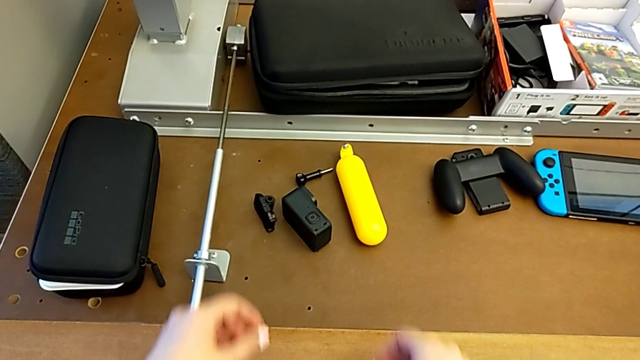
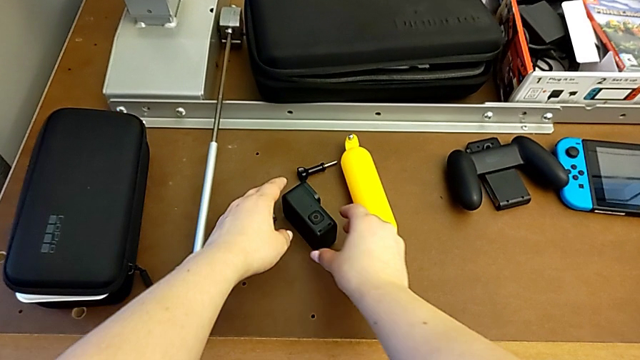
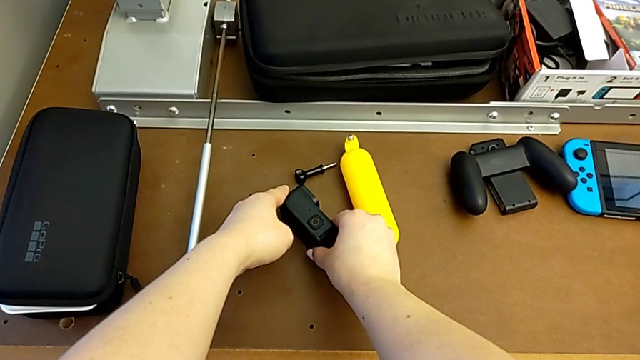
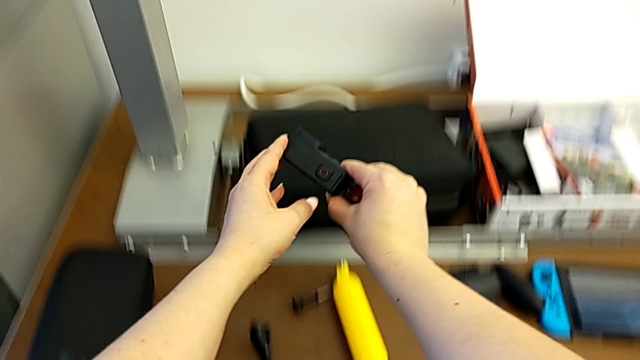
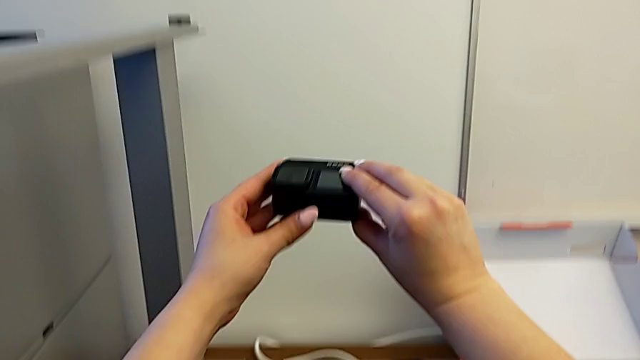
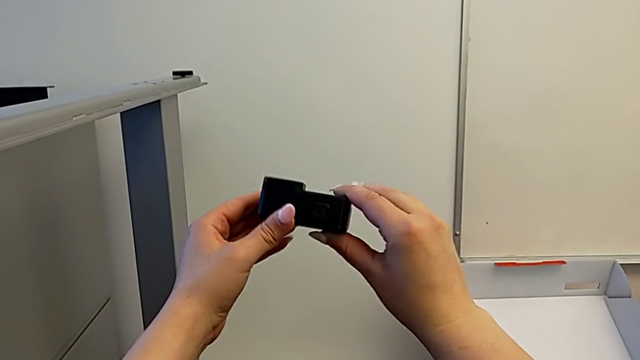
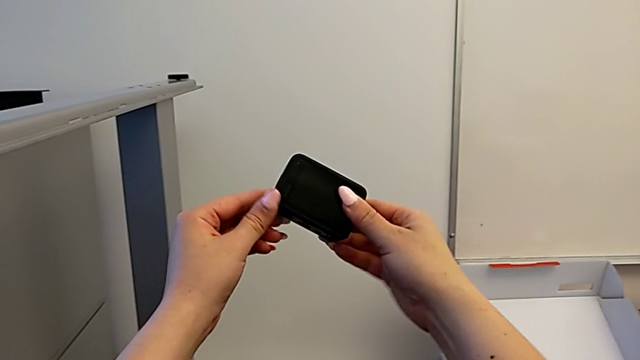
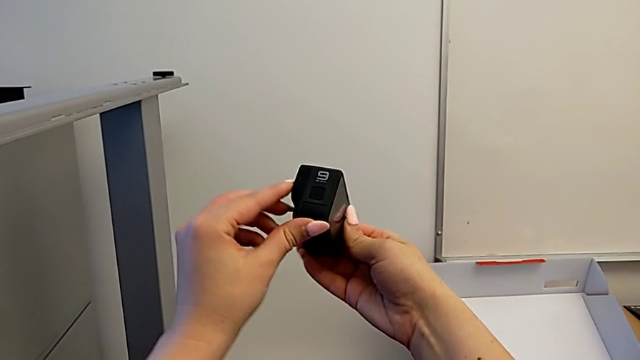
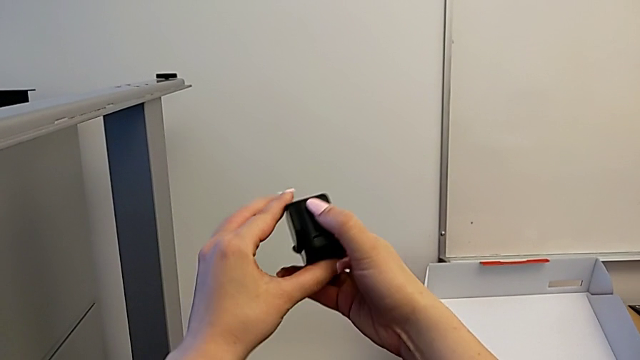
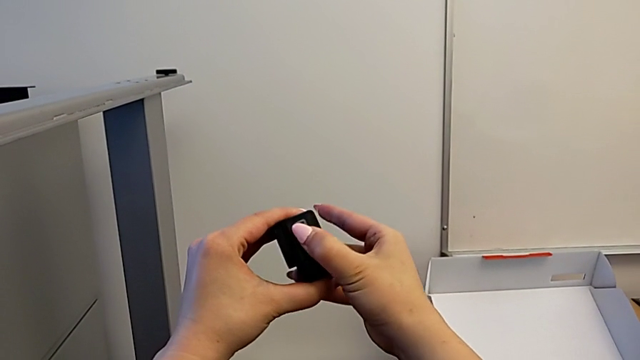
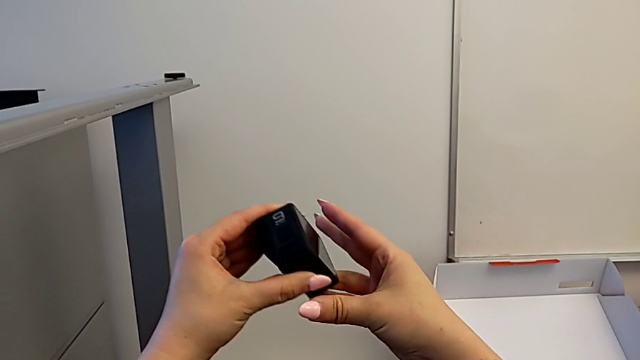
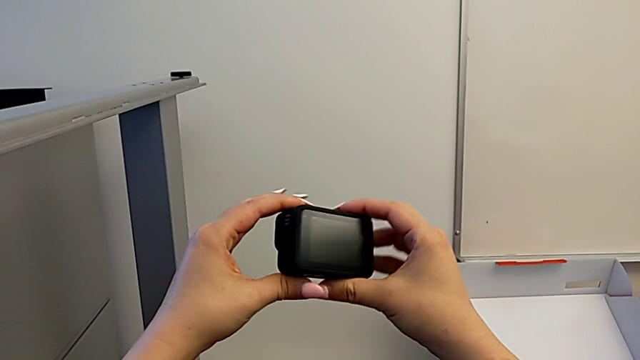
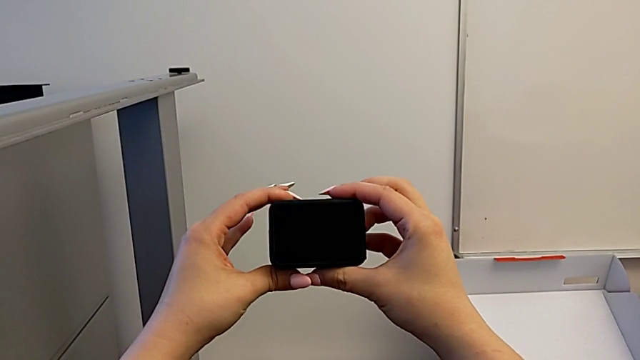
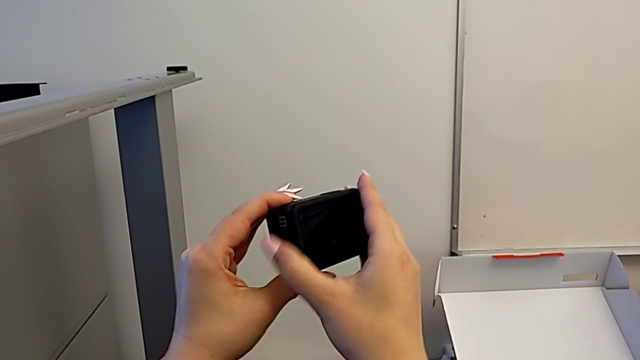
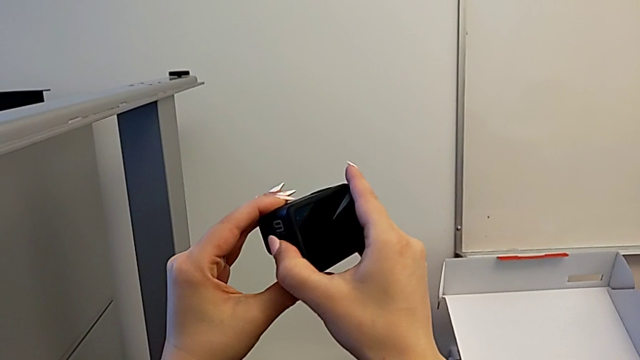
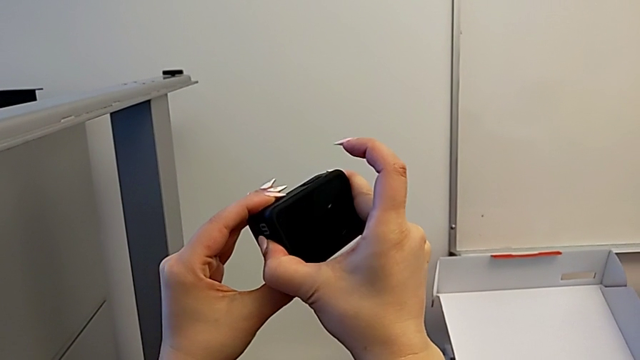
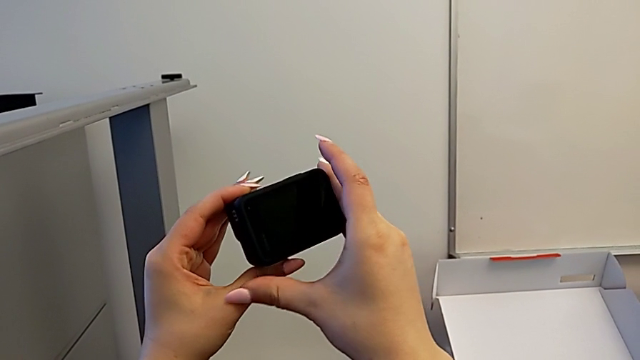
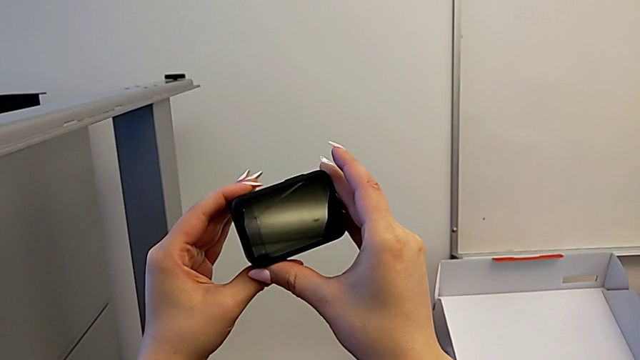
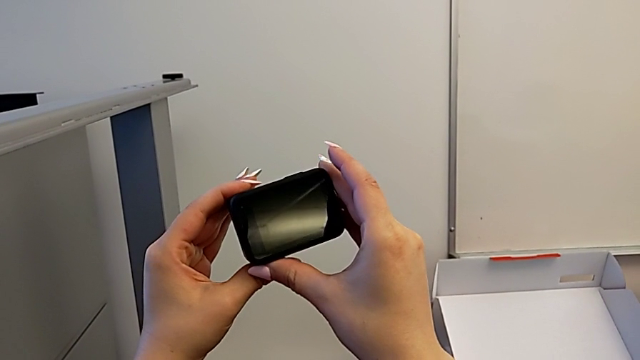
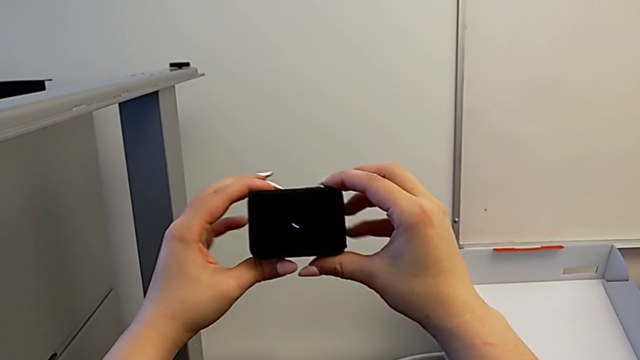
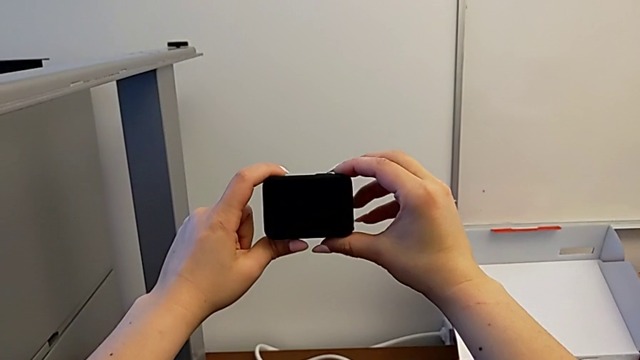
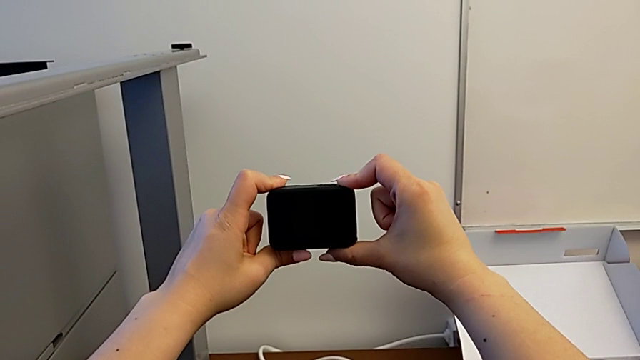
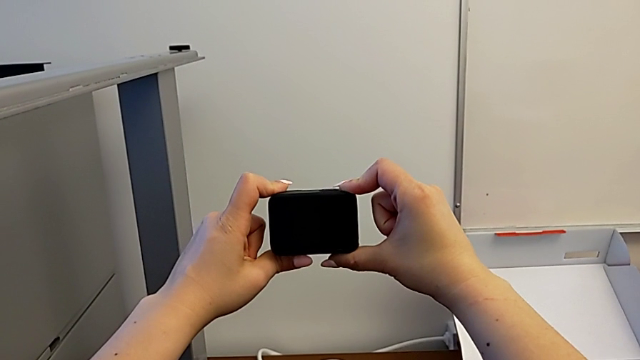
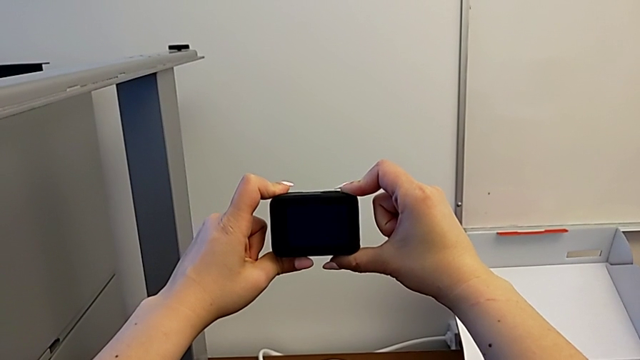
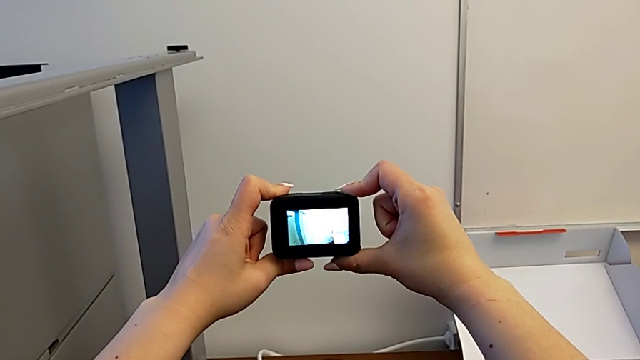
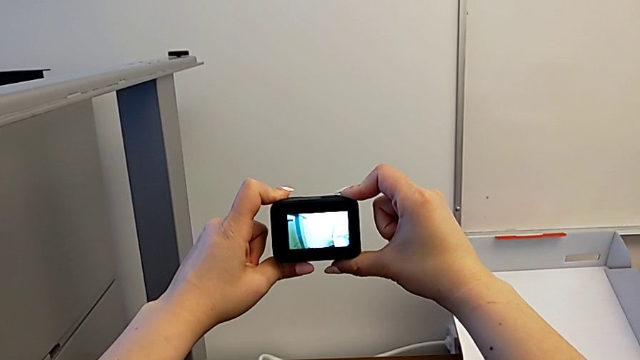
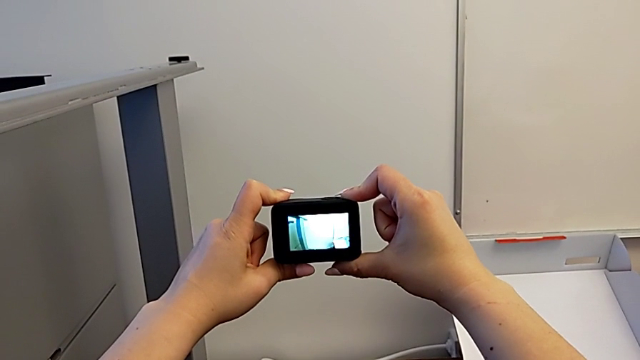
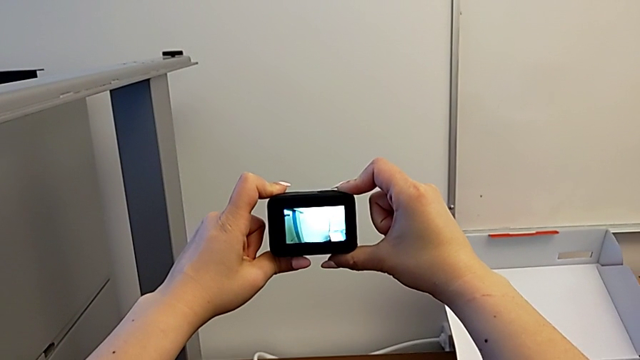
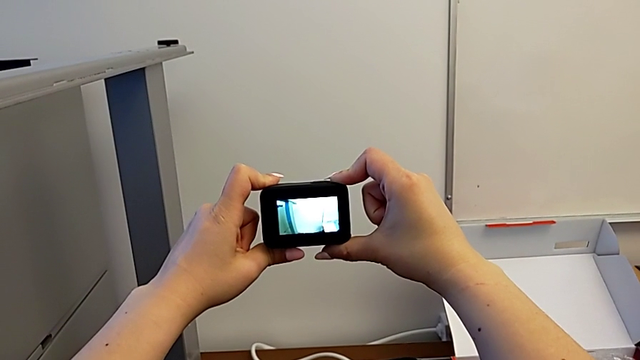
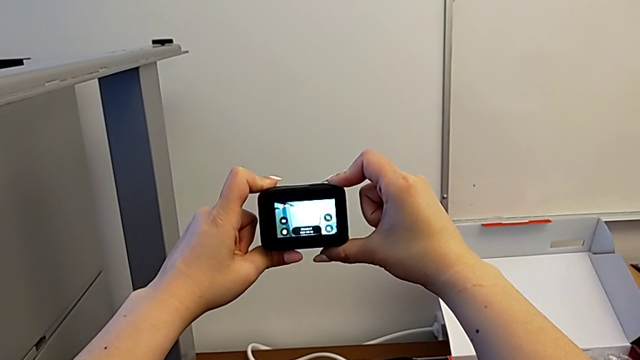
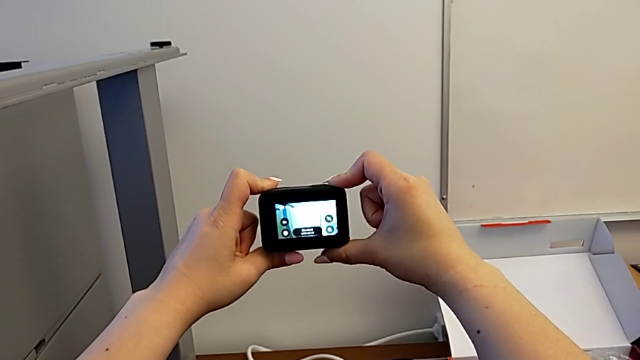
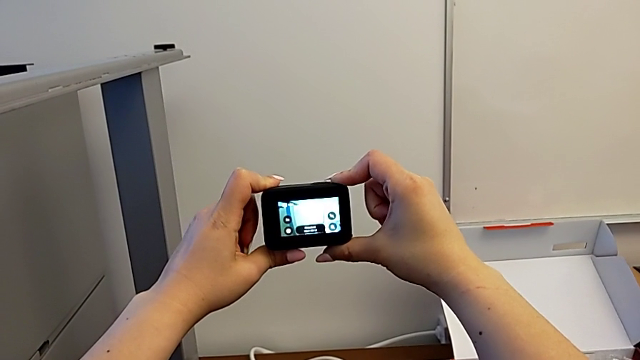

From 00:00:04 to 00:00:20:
The camera wearer turns on their GoPro. They grab the GoPro, inspect it, rotate it and press the button.

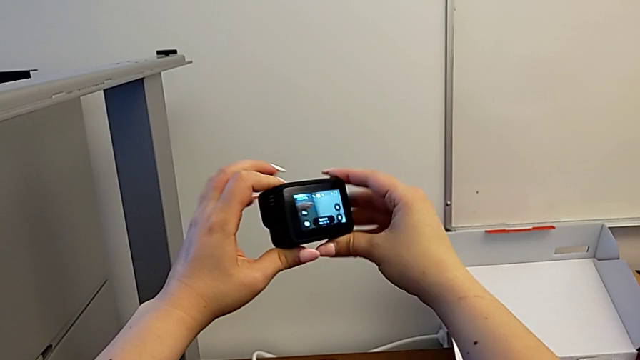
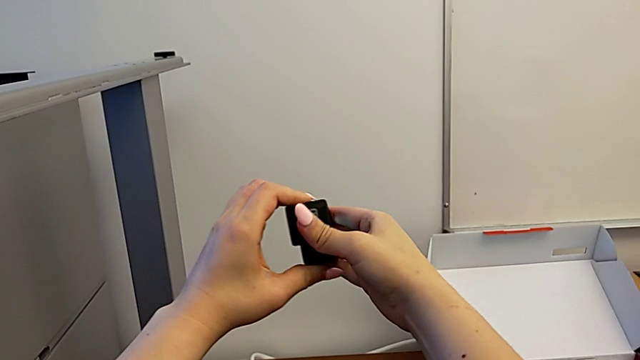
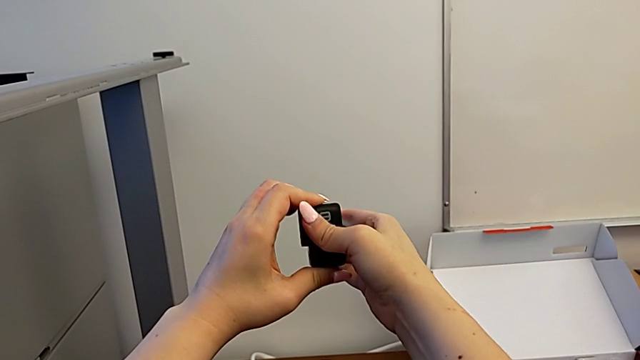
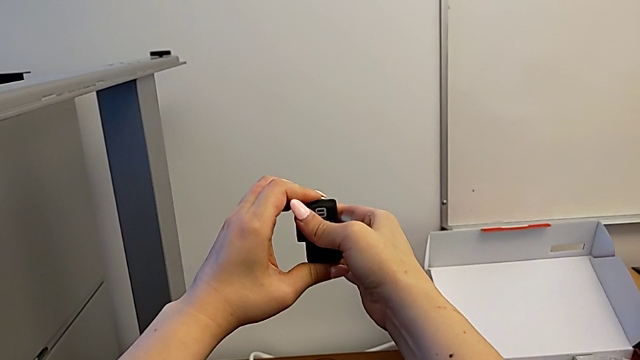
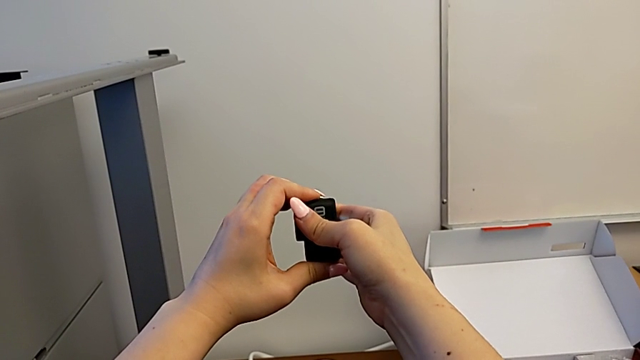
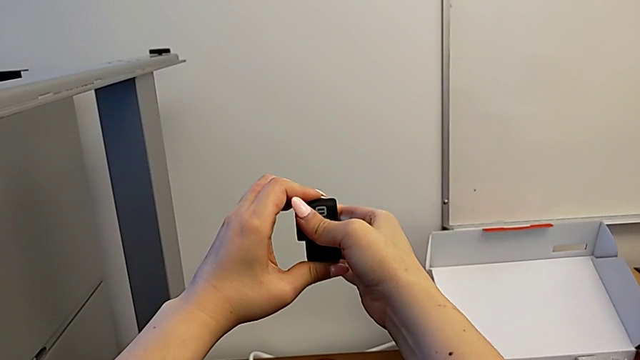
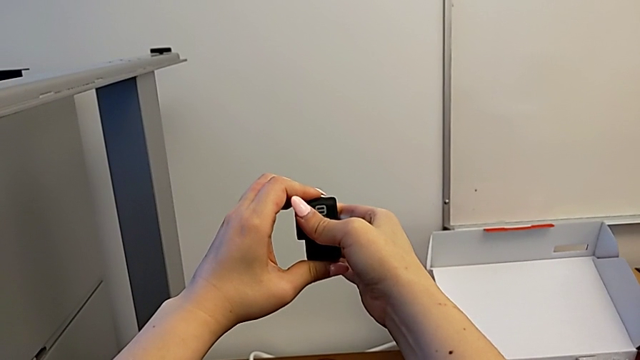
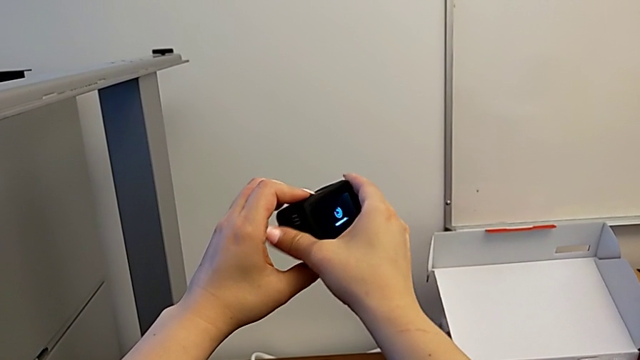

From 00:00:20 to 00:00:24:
The camera wearer turns off their GoPro. They rotate the GoPro and press the button.

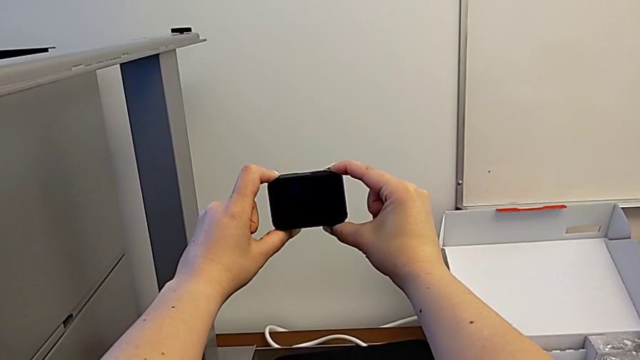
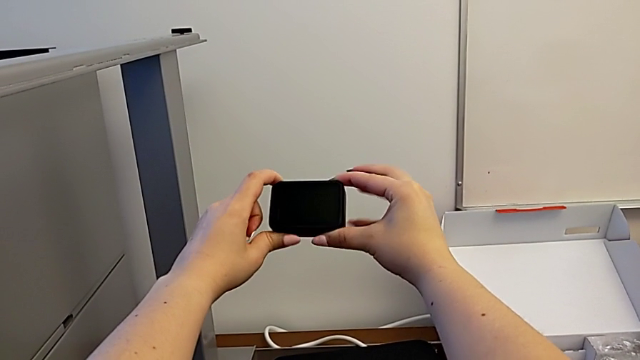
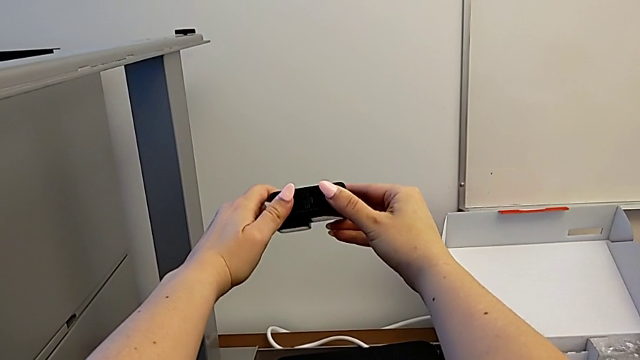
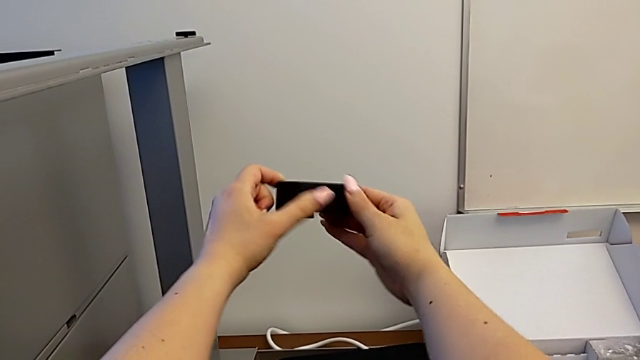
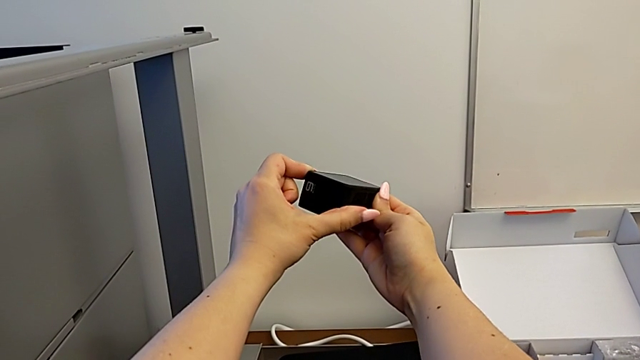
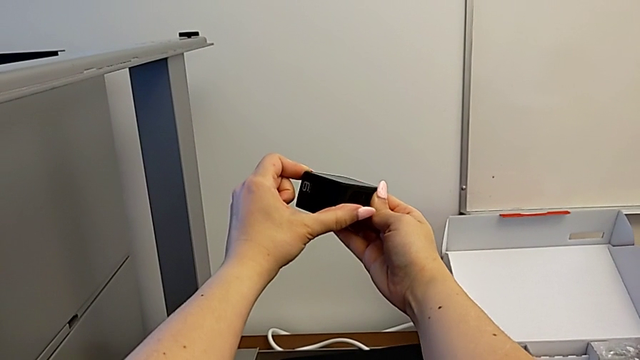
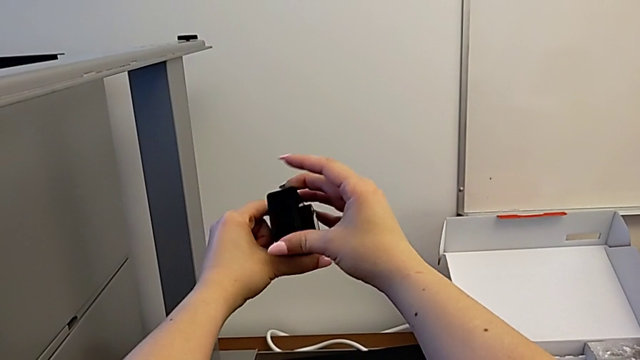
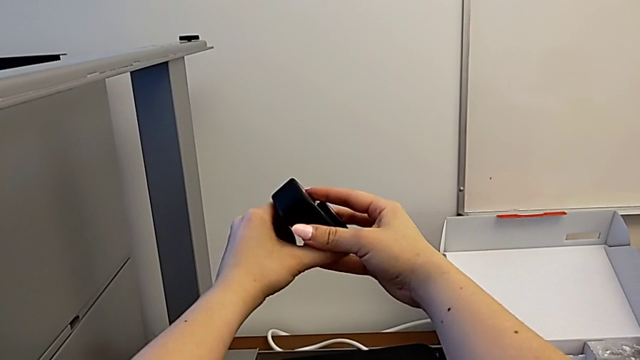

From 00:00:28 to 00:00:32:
The camera wearer is changing the battery for the GoPro. They begin to inspect the GoPro.
